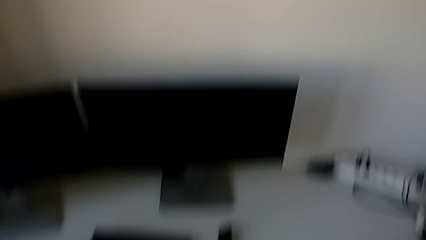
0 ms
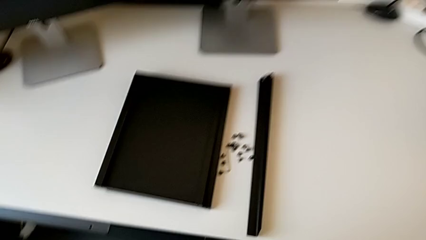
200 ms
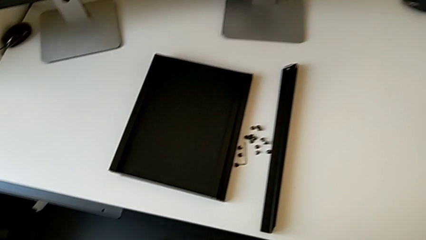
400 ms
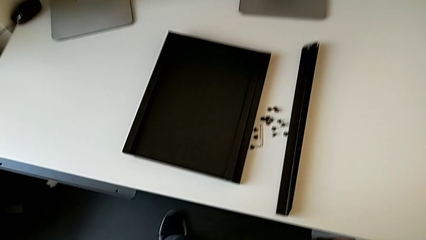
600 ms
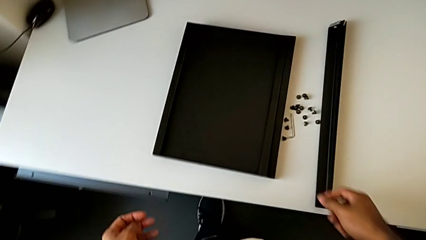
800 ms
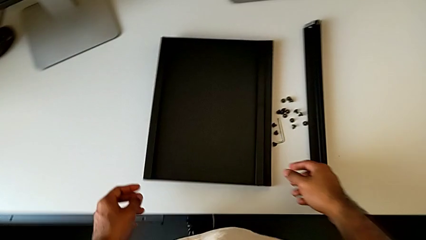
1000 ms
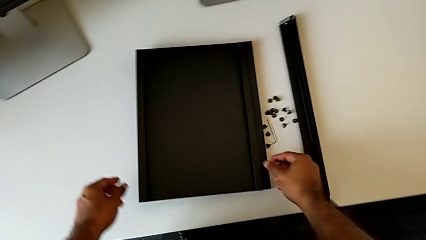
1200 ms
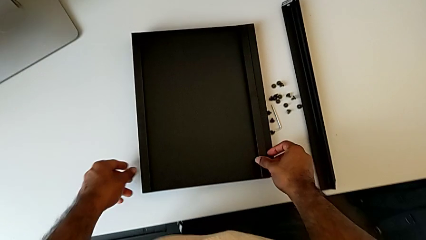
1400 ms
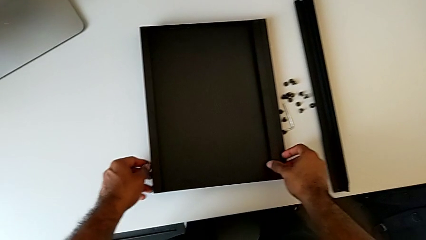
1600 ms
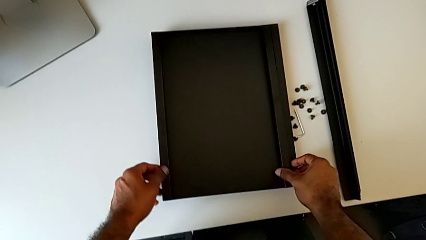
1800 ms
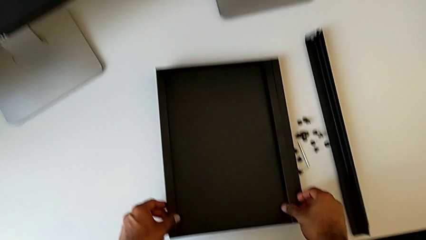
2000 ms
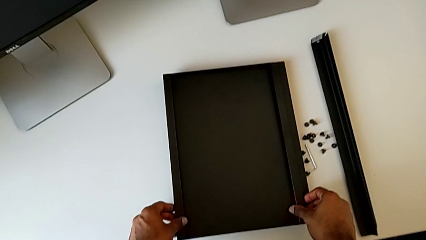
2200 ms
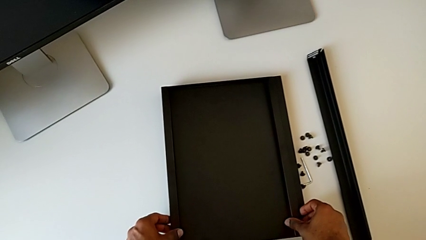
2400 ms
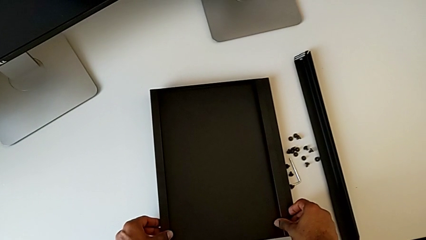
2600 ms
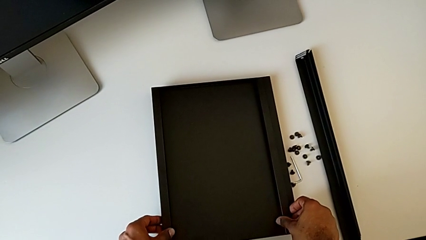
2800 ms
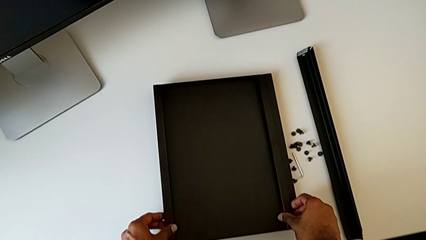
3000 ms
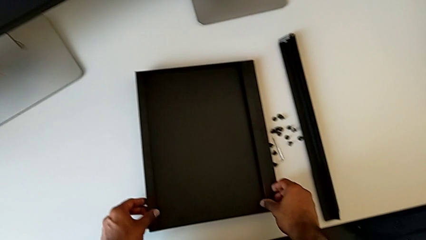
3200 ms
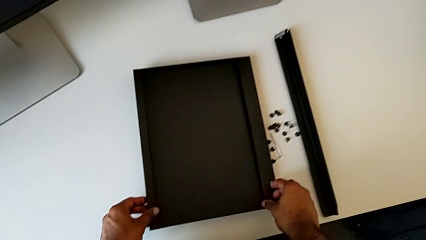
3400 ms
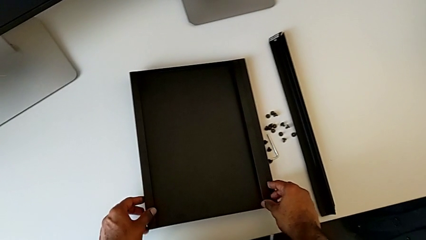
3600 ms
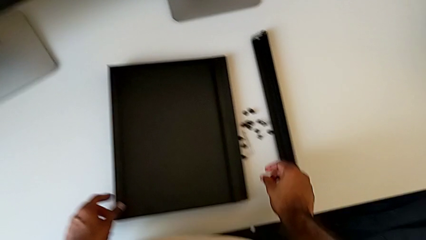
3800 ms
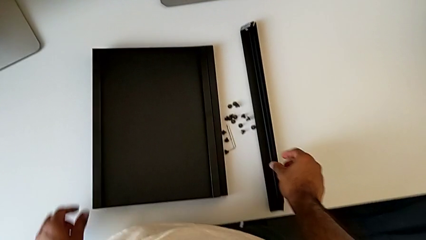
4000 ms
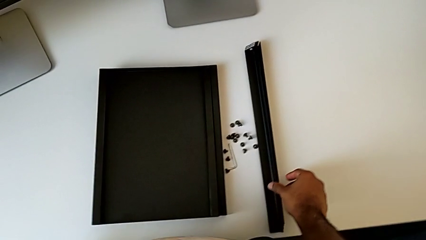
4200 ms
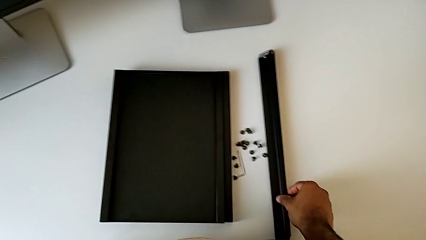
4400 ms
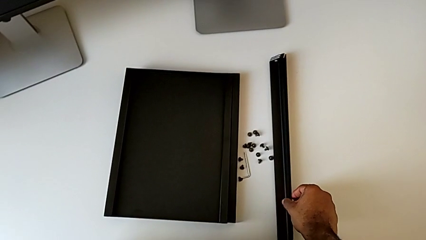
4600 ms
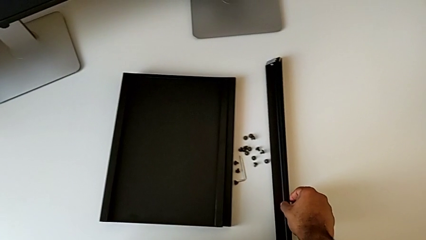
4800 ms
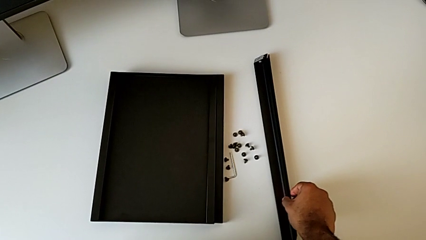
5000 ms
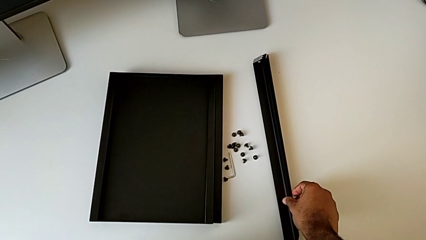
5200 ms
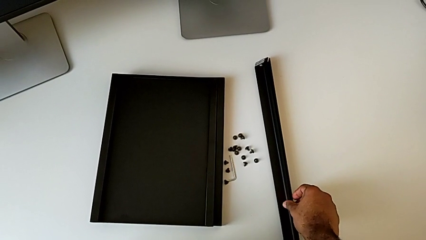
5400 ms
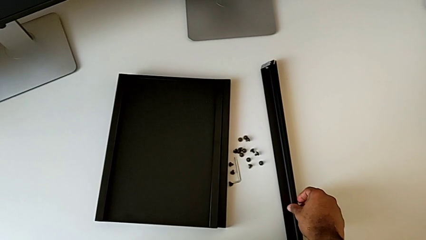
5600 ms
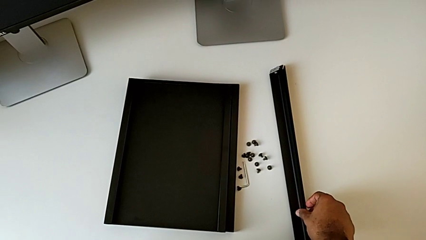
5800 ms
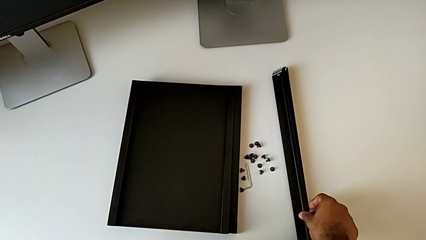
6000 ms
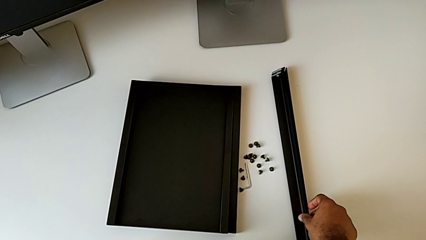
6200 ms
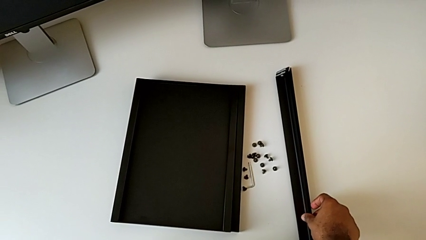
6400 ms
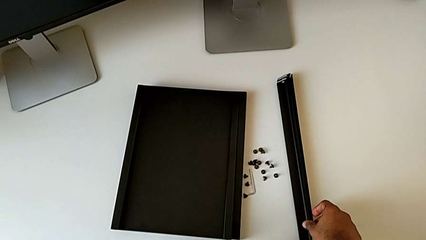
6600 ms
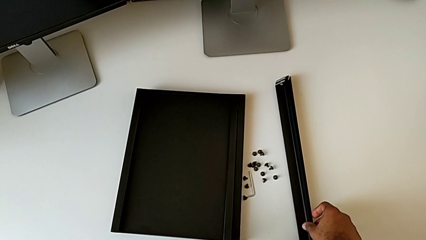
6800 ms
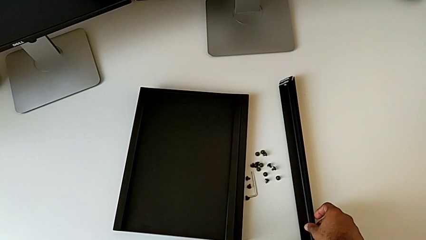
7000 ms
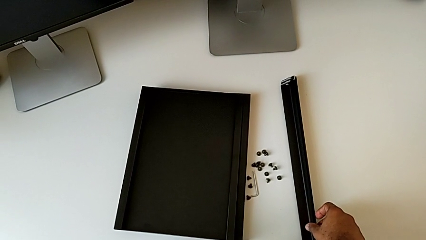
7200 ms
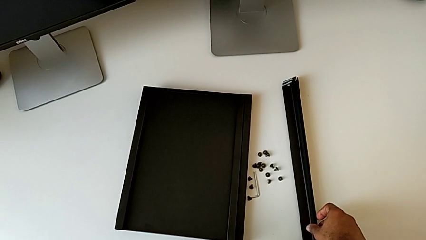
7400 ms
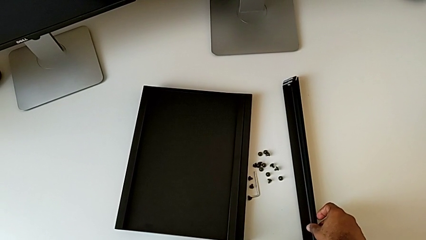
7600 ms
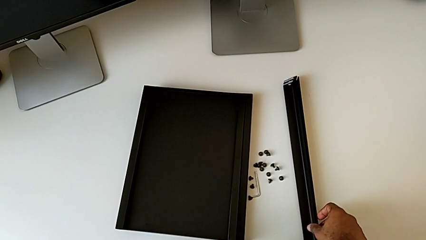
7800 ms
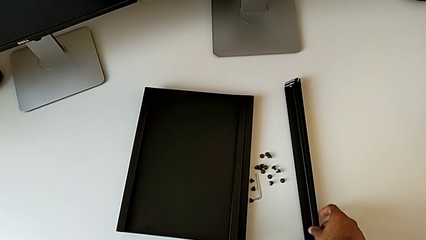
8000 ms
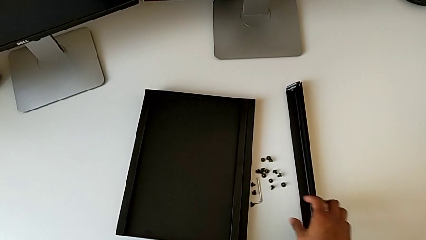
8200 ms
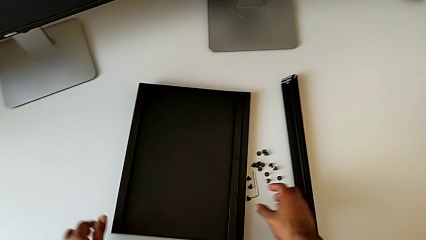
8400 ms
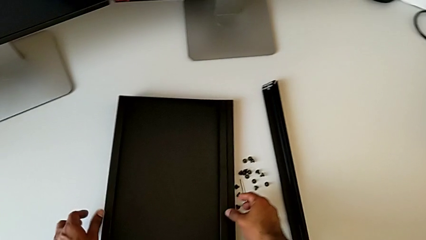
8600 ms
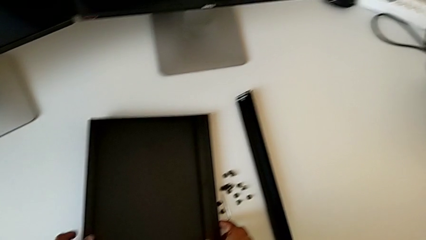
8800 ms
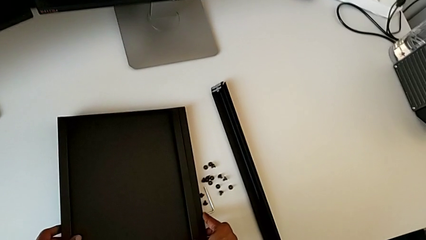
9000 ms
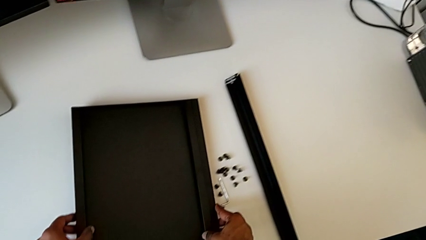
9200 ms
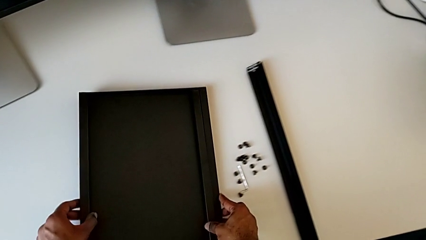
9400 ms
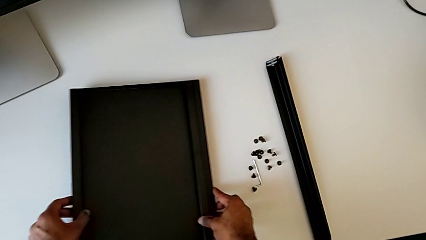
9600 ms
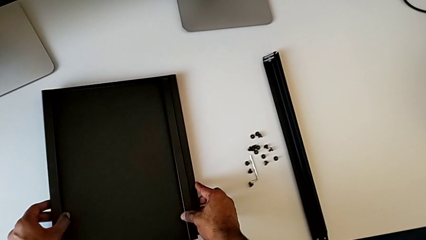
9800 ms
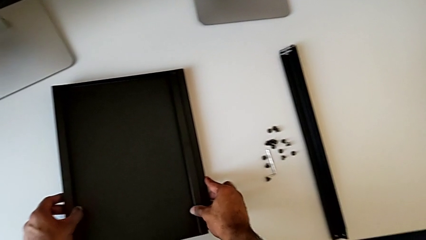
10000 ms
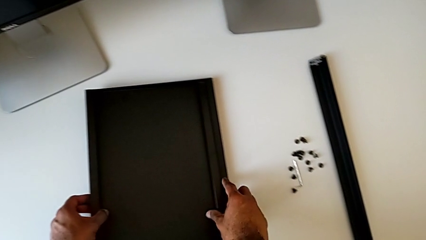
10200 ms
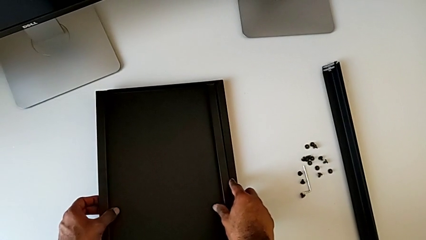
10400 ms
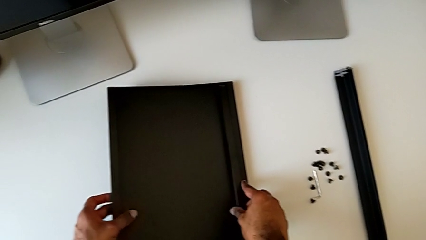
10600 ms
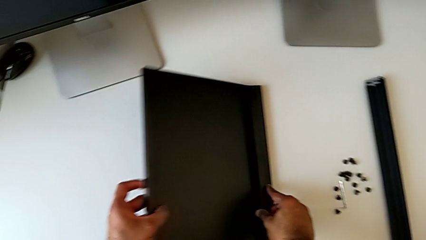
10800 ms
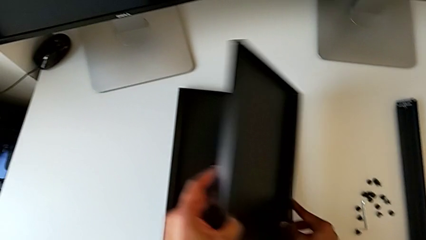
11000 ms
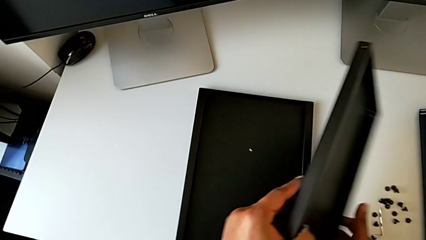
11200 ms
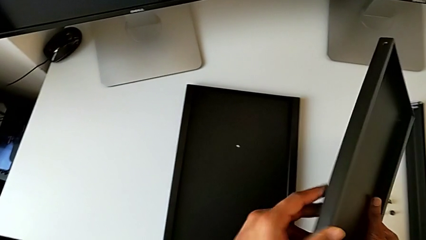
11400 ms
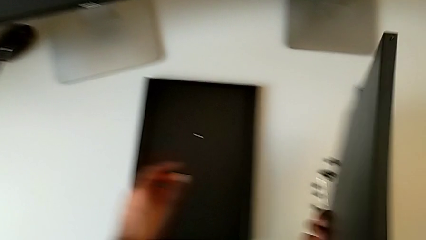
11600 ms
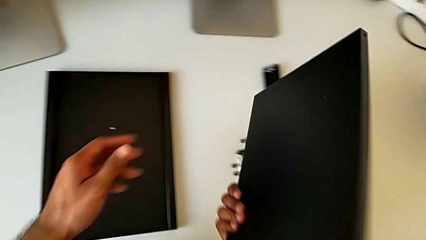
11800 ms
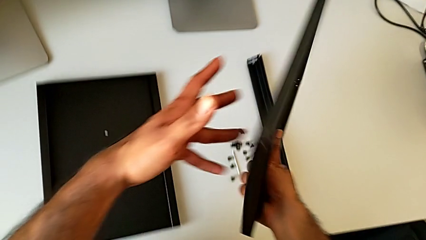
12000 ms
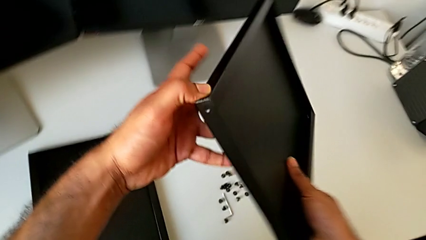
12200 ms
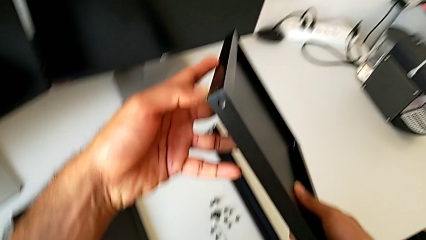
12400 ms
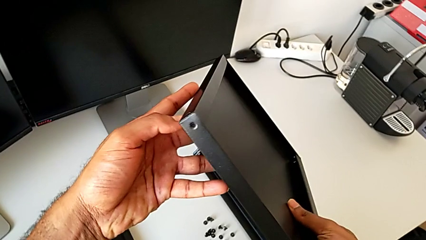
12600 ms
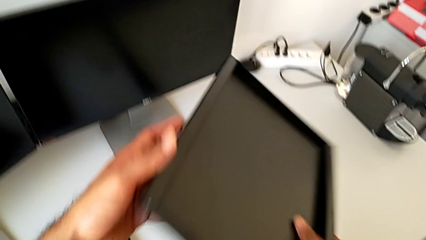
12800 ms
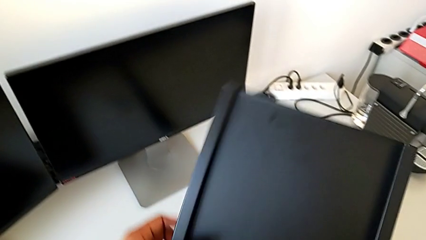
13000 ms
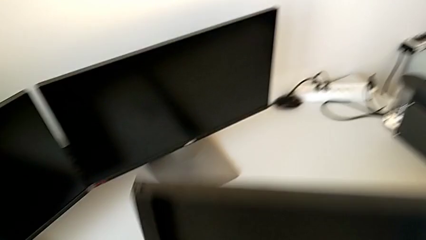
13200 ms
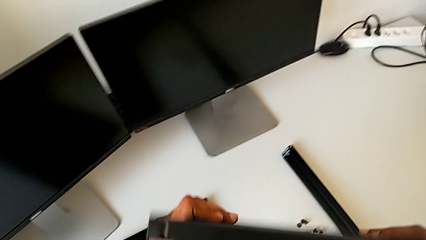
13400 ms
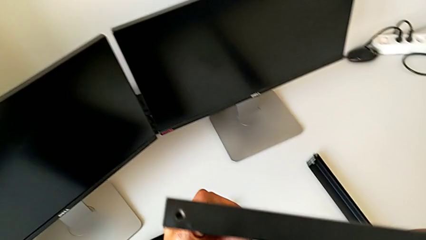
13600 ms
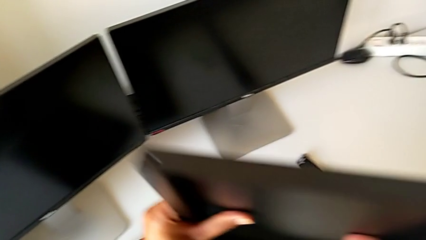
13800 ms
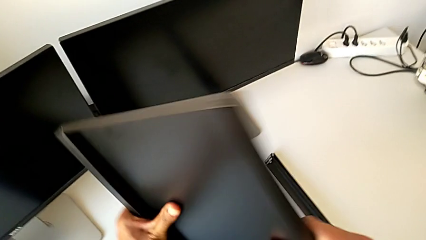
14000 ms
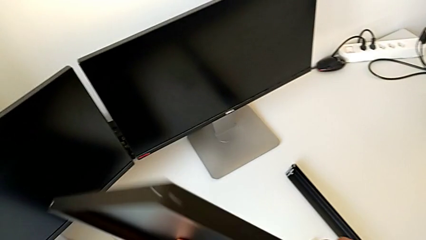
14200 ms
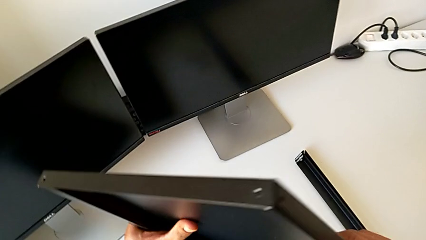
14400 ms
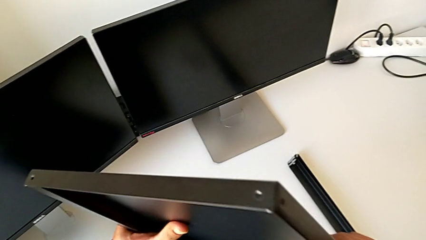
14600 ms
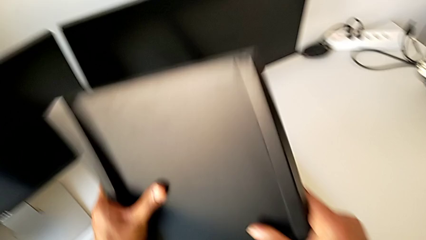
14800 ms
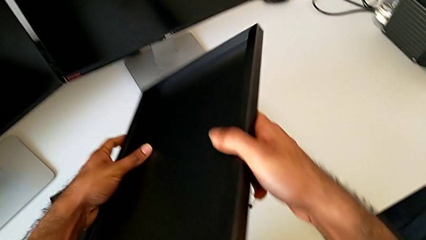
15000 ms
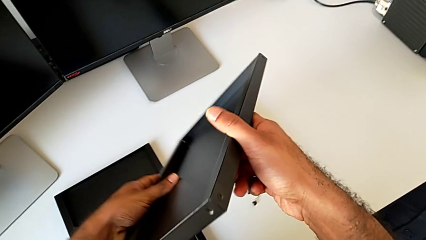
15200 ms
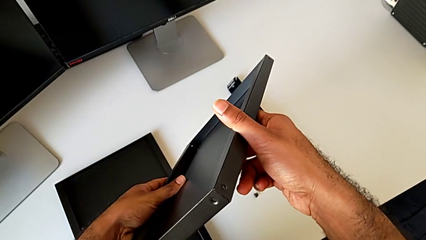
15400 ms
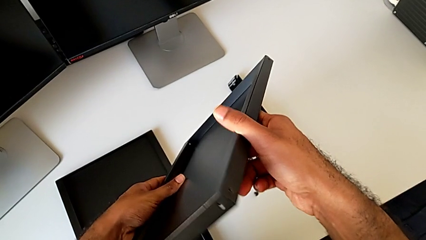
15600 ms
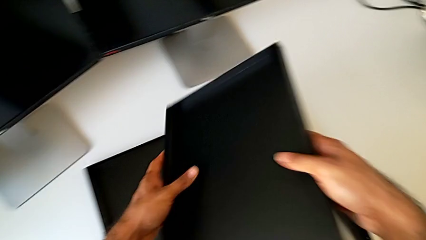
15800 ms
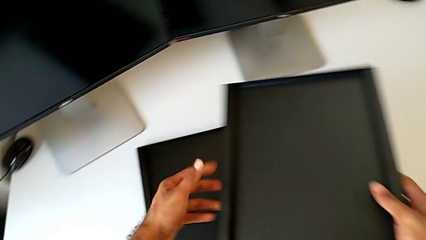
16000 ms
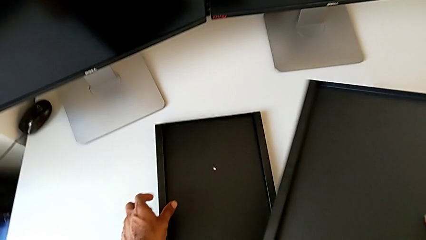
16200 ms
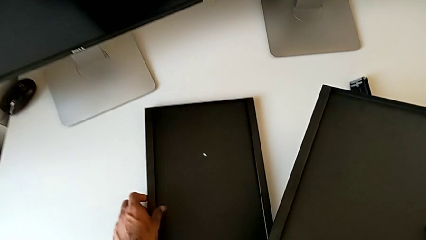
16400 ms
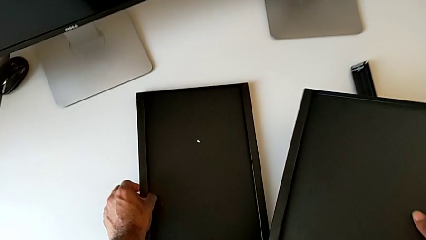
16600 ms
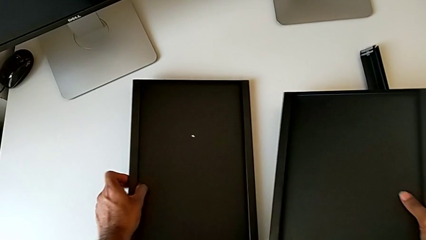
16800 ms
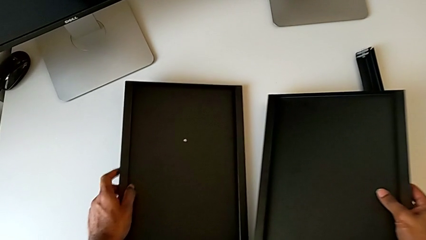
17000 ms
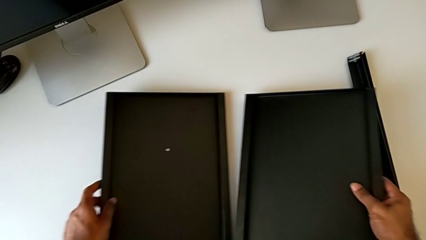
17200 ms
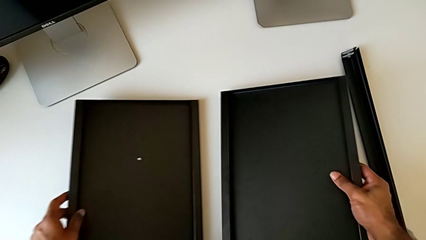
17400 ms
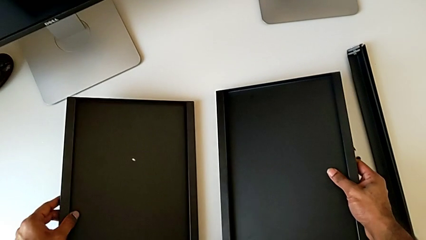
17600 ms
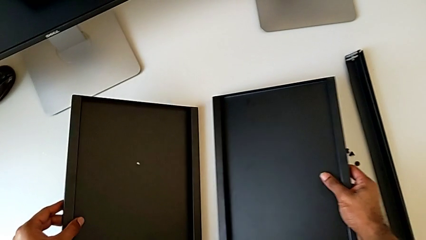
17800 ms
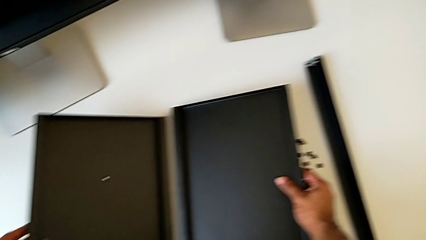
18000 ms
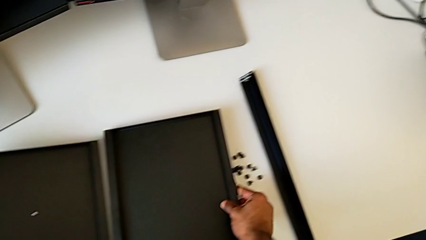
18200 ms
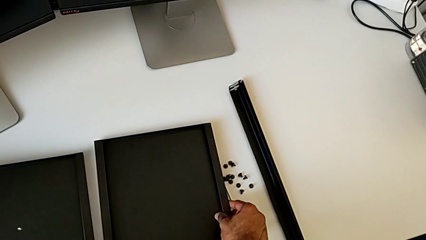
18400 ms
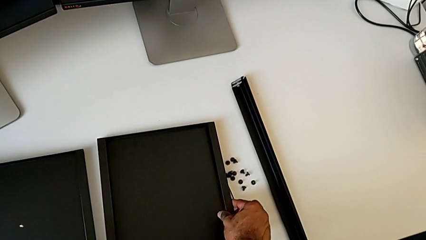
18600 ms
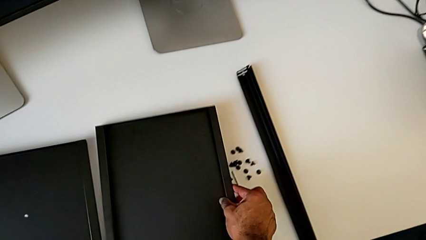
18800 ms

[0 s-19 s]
The camera wearer is inspecting the parts to assemble the table. They inspect the tray, inspect the leg, slide the tray, inspect it and align it with the right hand.
